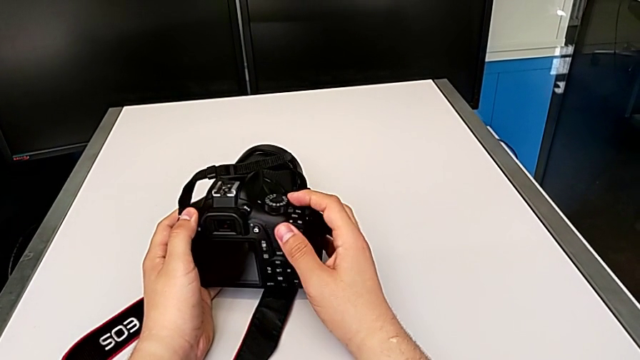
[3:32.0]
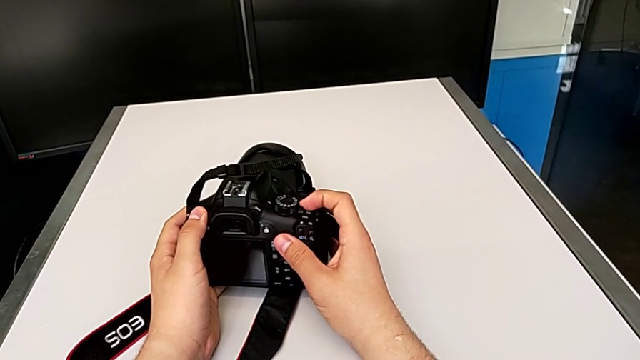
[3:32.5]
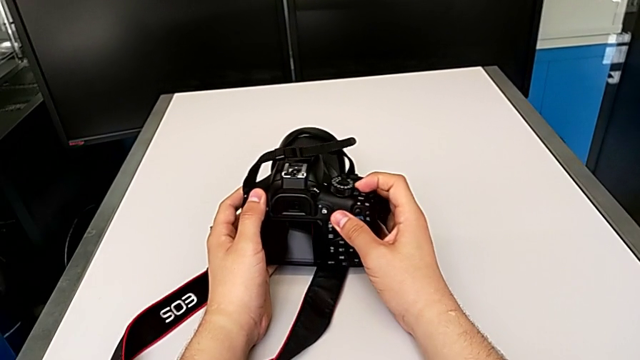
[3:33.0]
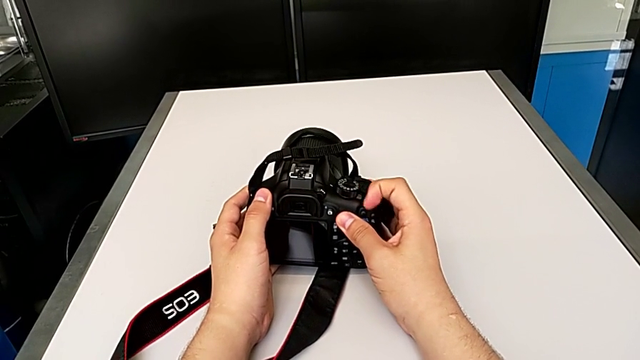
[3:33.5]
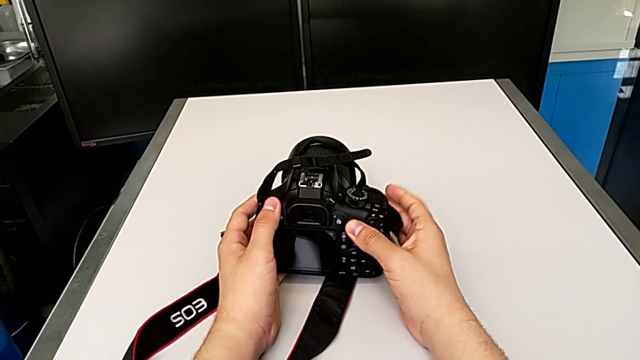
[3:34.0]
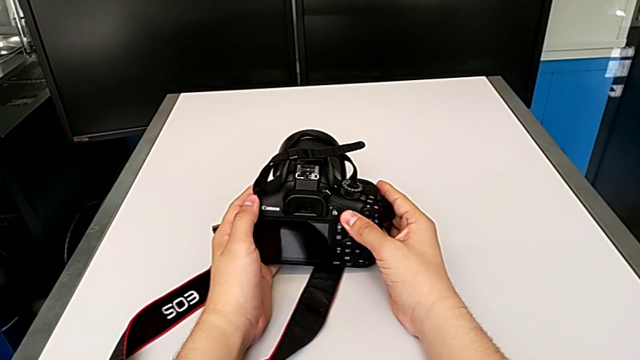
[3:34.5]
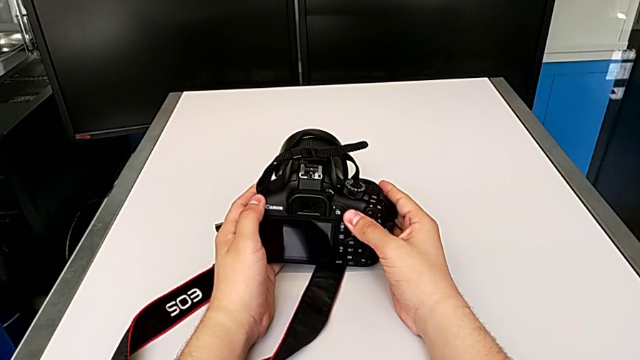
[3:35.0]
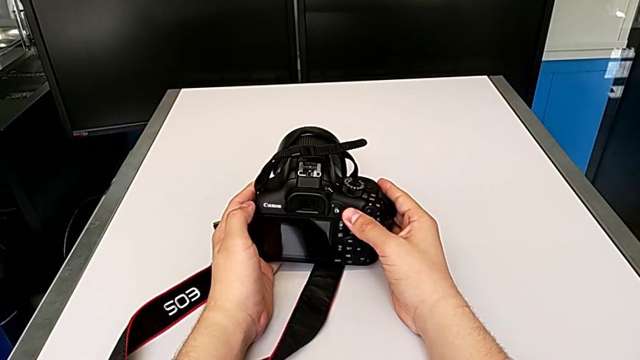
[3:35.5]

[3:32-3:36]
The camera wearer turns off the DSLR camera. They push the power button.

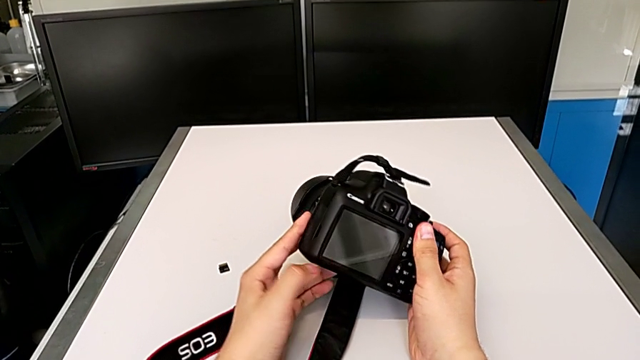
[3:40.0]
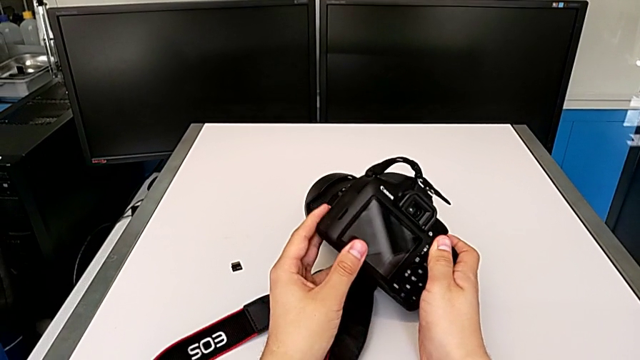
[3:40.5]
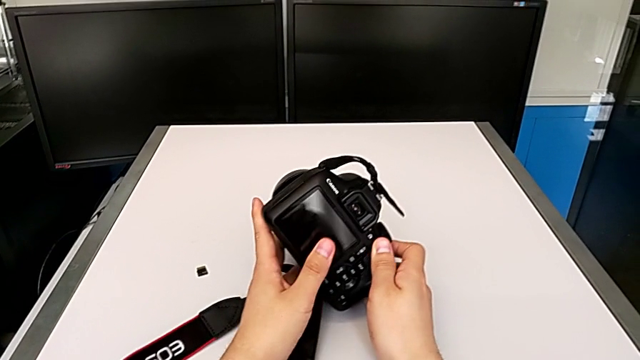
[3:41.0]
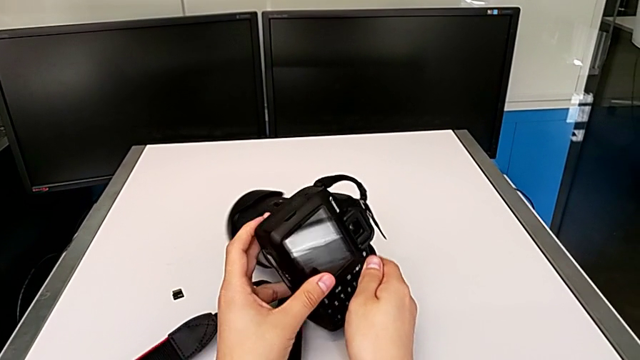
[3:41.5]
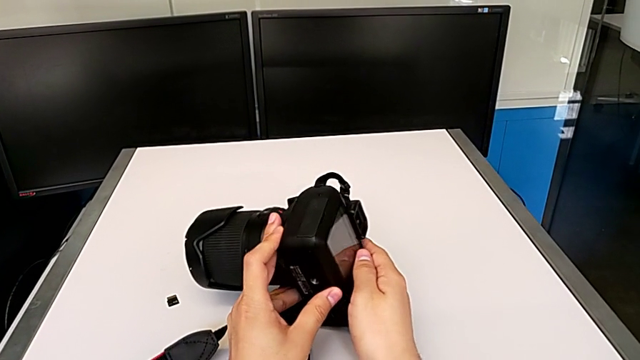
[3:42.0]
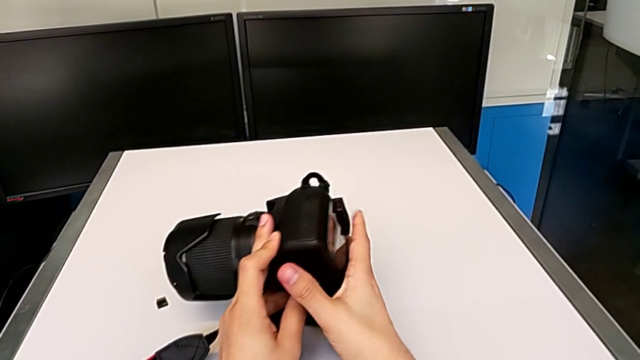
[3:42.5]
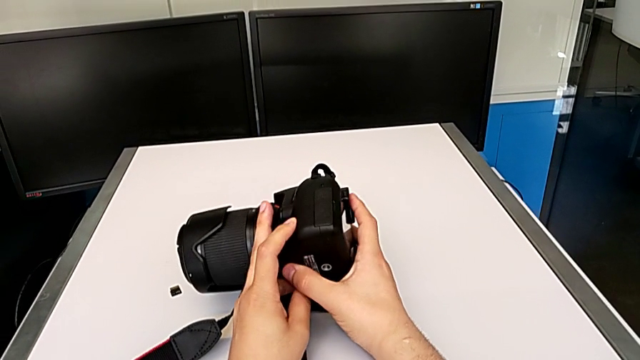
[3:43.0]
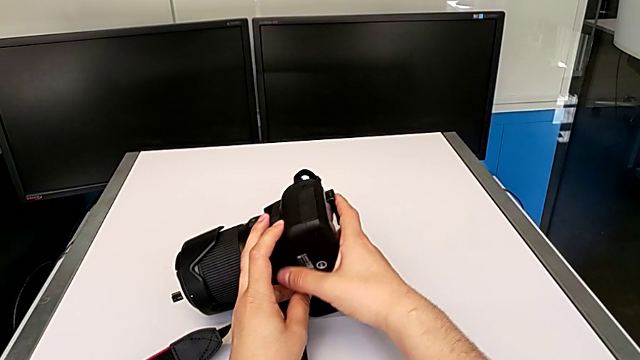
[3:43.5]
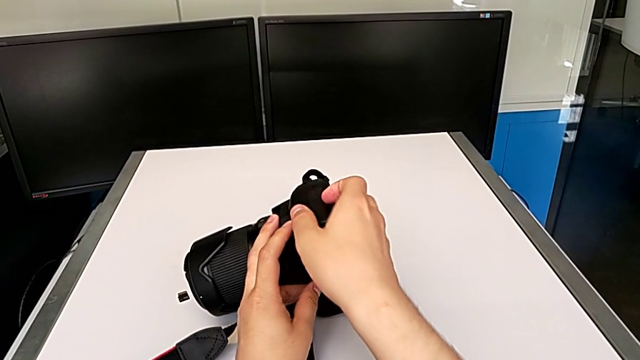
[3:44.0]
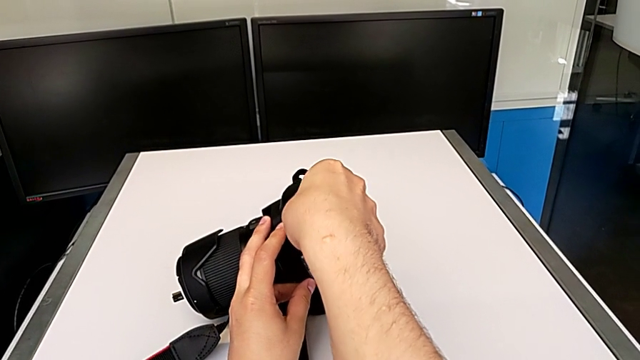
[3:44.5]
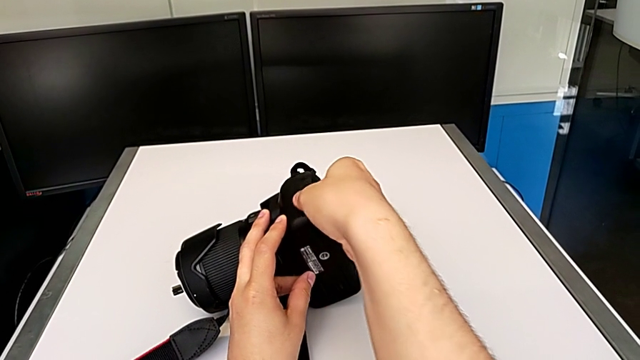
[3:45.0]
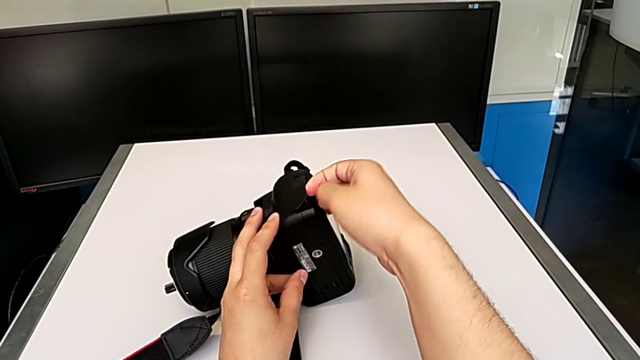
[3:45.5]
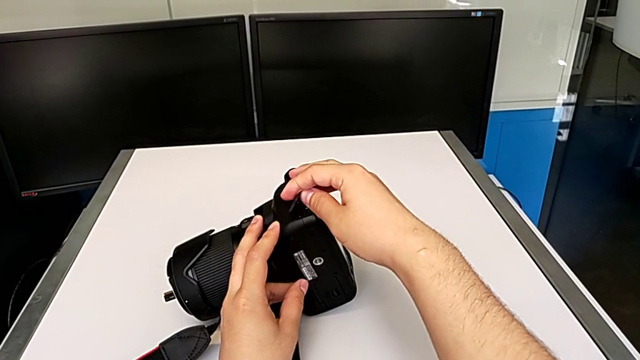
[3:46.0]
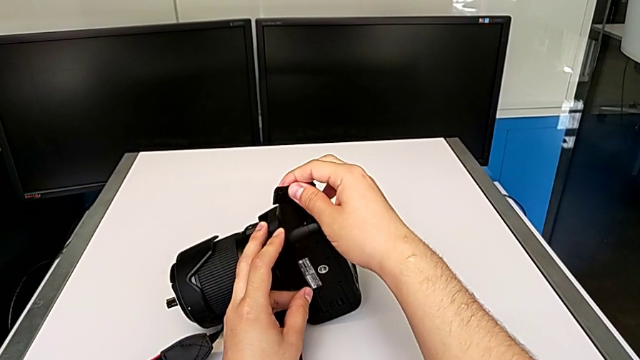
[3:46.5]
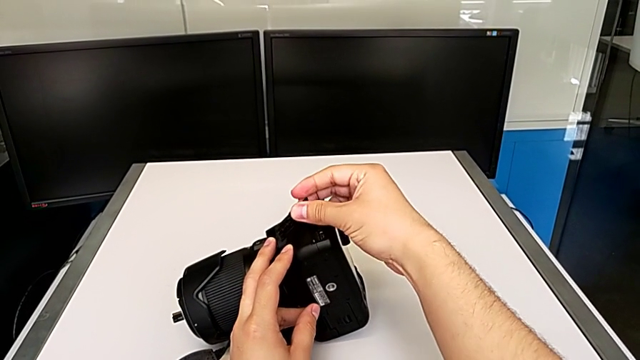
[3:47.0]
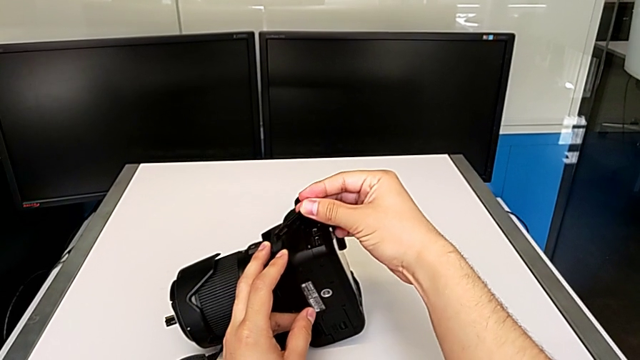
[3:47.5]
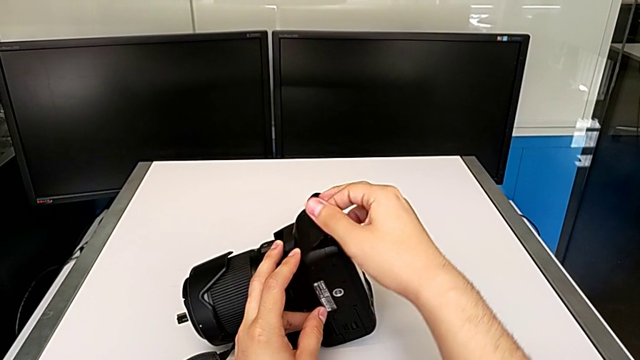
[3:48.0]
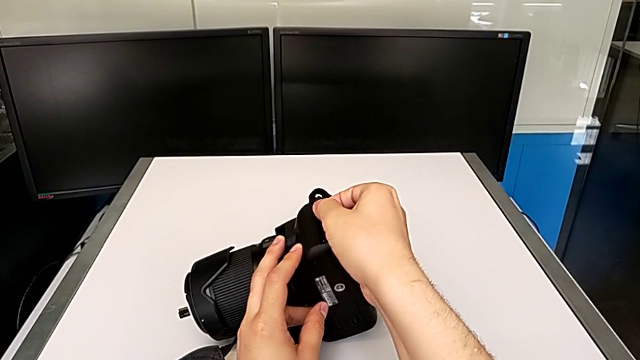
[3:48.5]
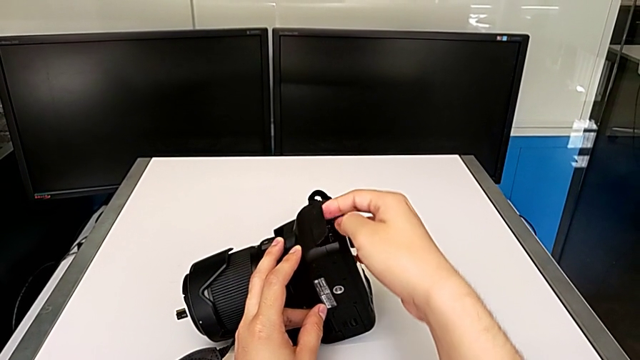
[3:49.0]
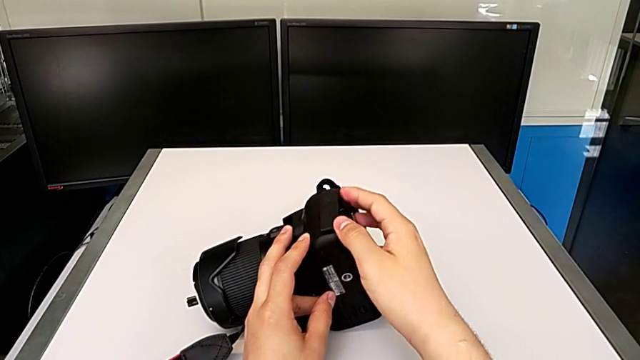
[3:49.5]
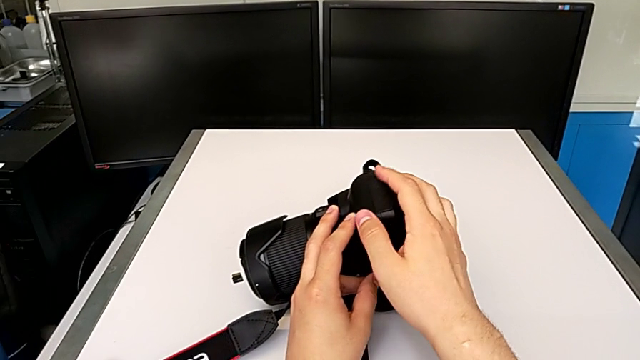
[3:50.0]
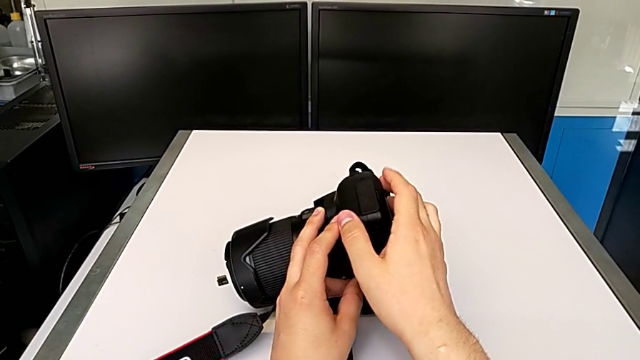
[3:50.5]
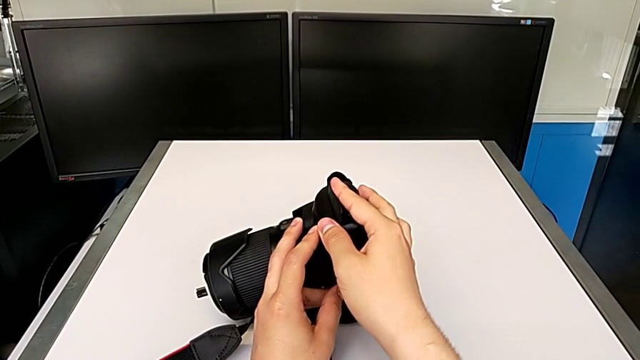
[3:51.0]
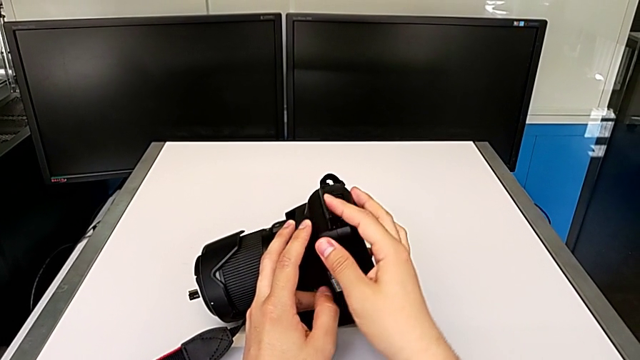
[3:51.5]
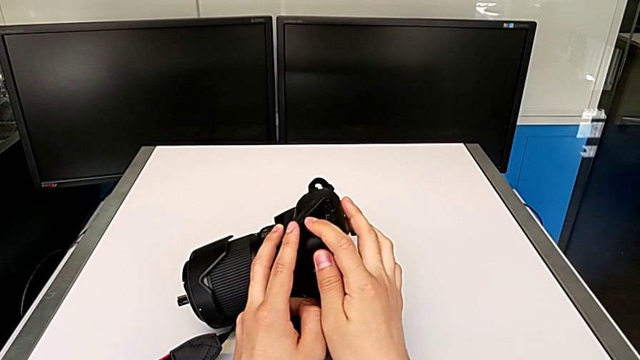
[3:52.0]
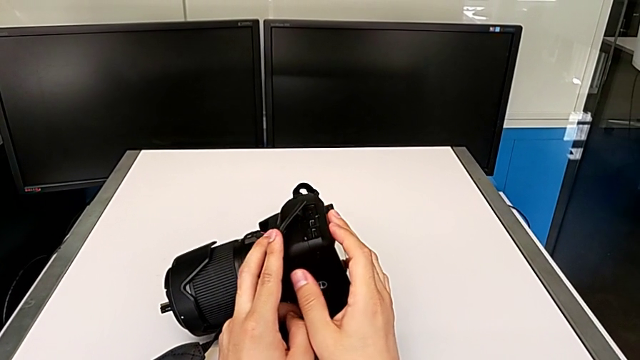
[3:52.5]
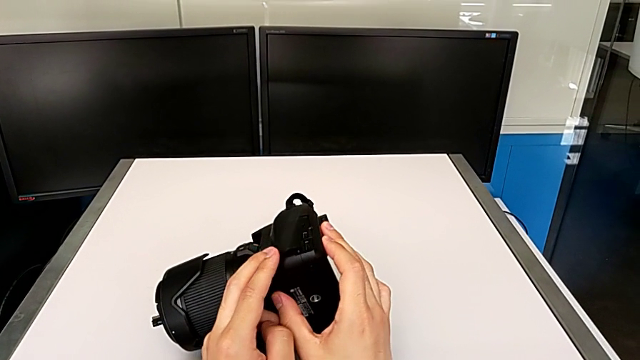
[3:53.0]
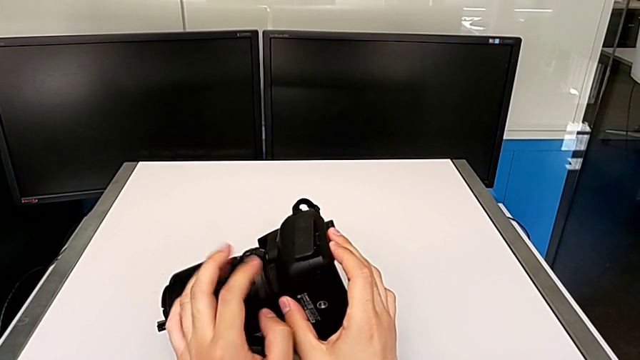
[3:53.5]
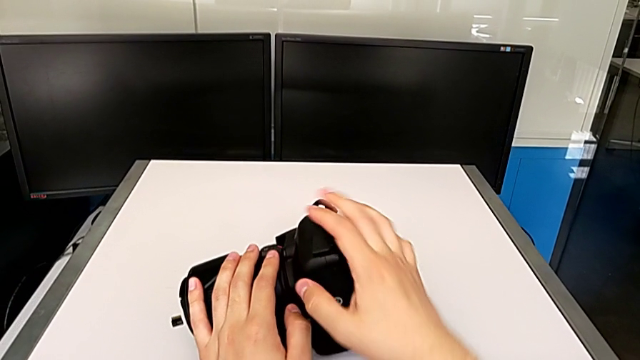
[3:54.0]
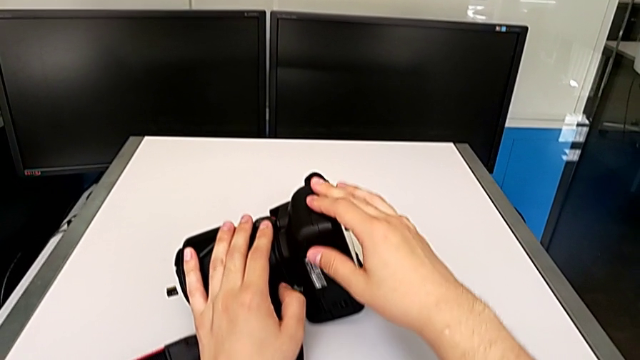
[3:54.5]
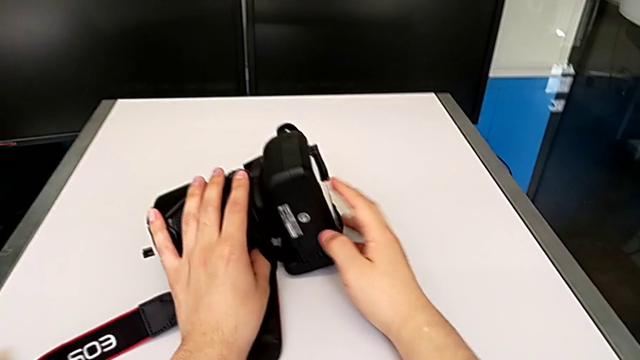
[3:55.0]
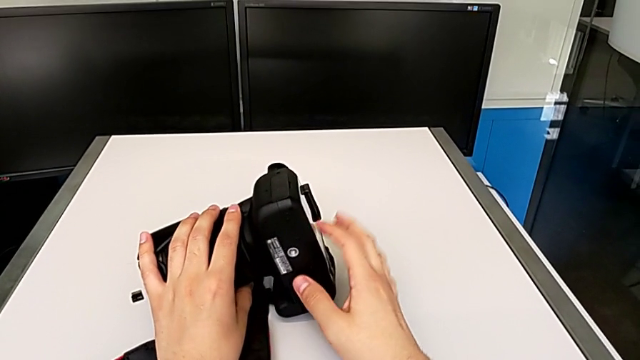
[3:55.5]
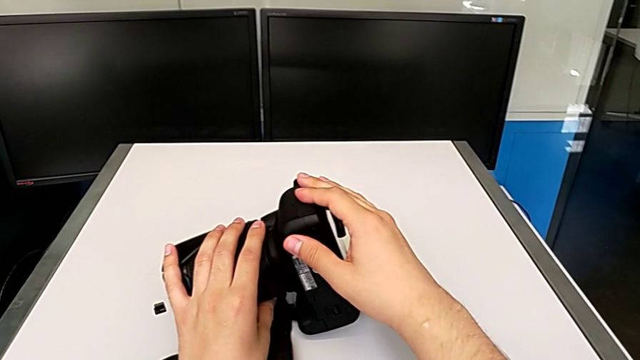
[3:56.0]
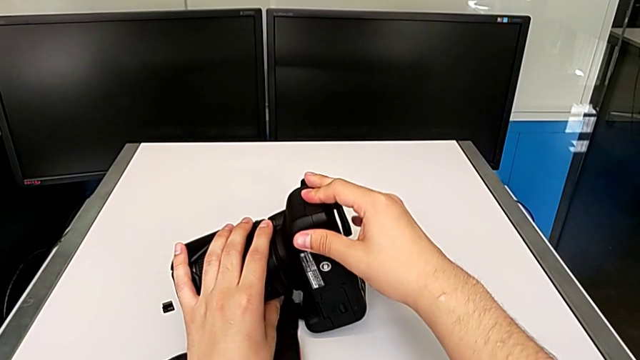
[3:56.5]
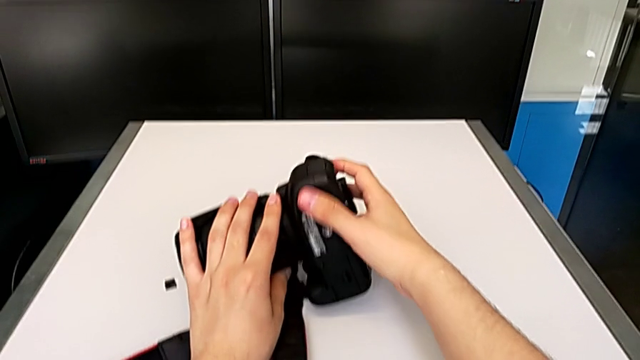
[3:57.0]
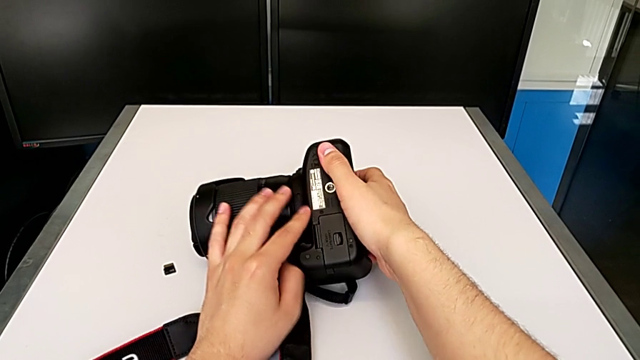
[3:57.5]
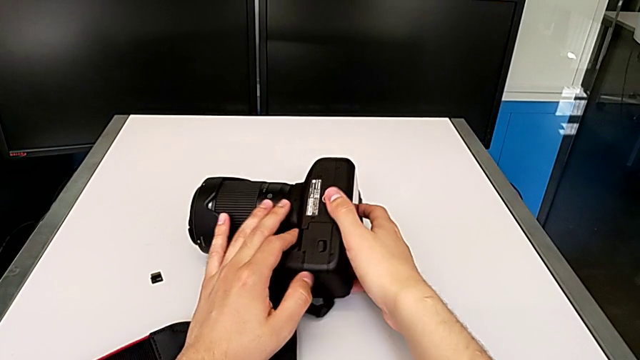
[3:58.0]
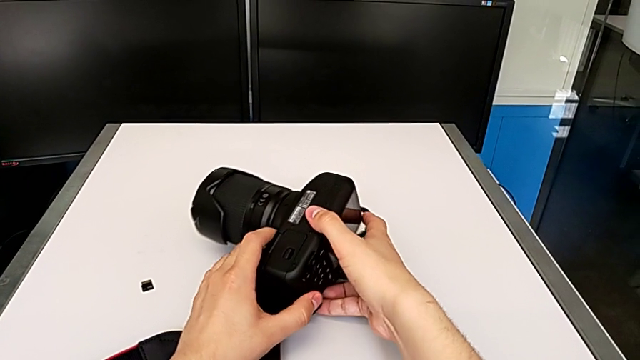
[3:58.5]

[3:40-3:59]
The camera wearer is exchanging the battery of their DSLR camera. They rotate the DSLR, inspect it and wrongly grab the lid, pull it and open it, not opening the battery door. They close it and rotate the DSLR.
